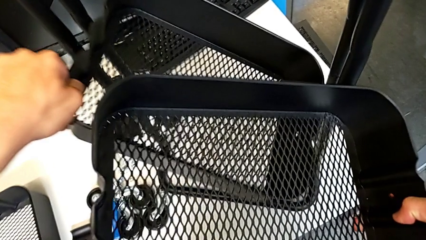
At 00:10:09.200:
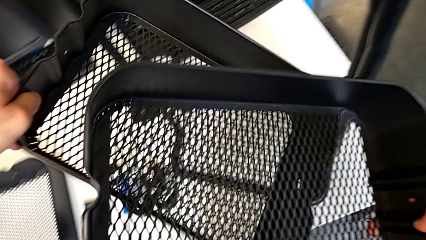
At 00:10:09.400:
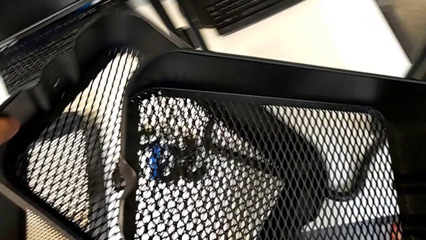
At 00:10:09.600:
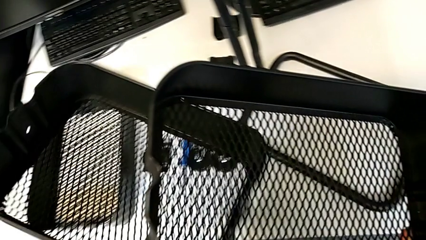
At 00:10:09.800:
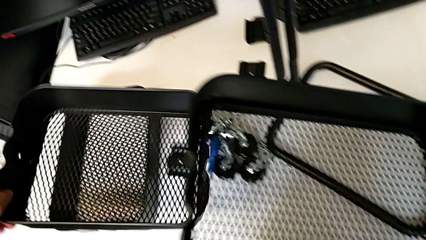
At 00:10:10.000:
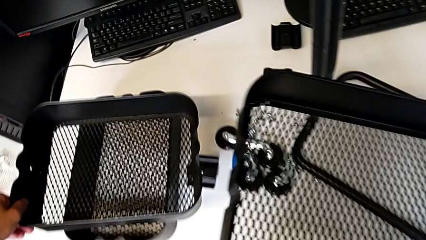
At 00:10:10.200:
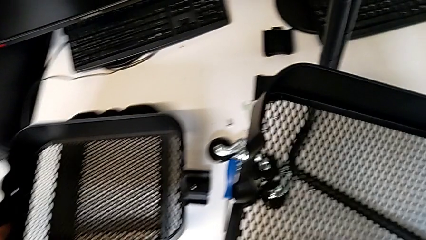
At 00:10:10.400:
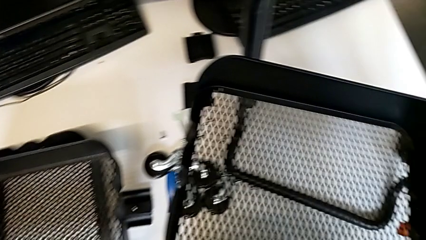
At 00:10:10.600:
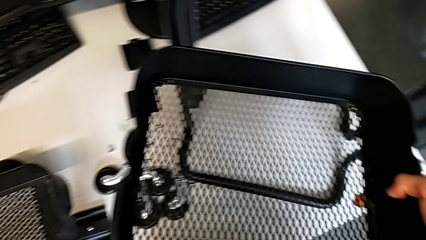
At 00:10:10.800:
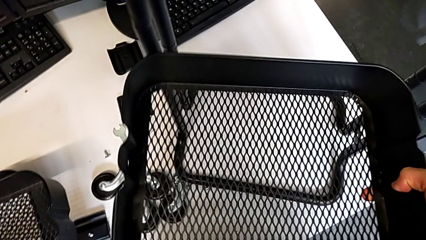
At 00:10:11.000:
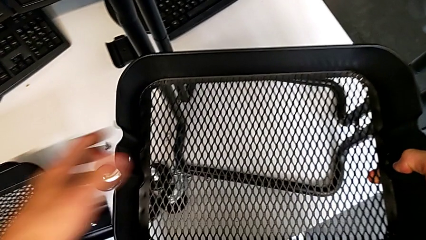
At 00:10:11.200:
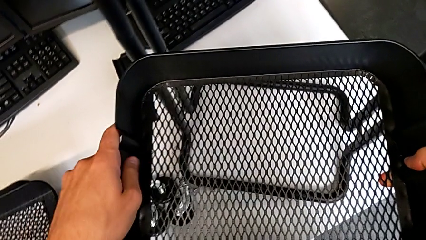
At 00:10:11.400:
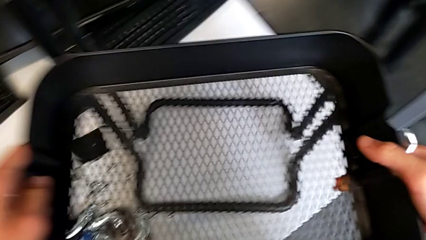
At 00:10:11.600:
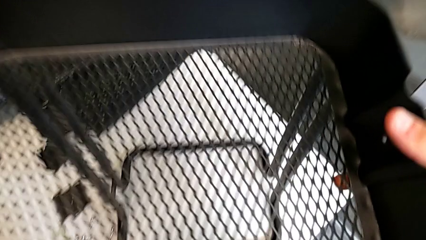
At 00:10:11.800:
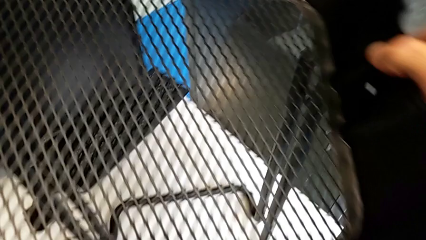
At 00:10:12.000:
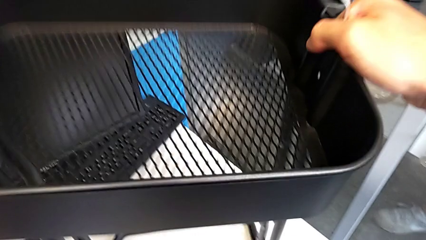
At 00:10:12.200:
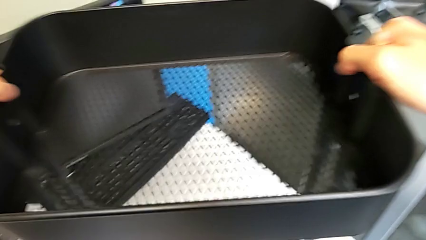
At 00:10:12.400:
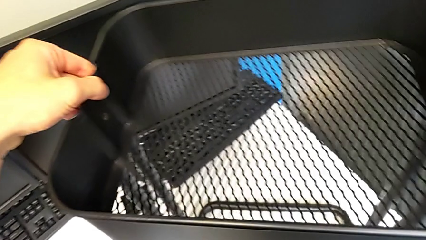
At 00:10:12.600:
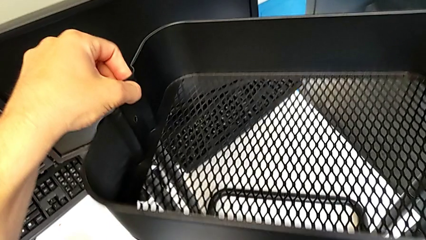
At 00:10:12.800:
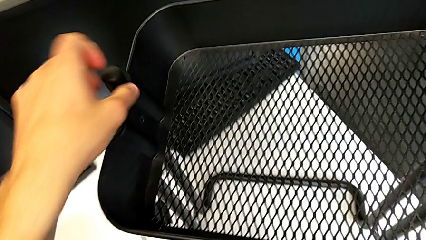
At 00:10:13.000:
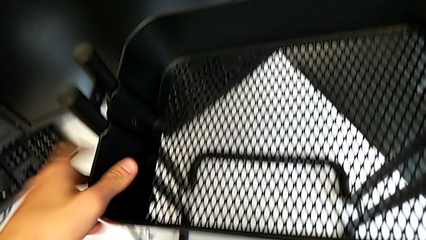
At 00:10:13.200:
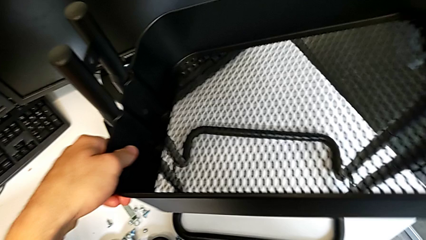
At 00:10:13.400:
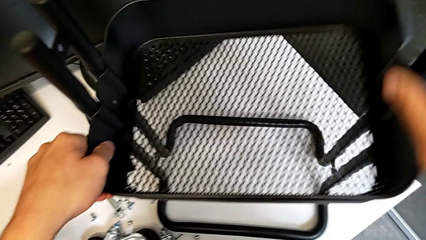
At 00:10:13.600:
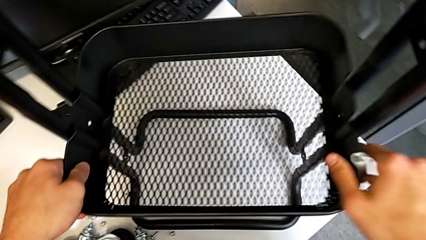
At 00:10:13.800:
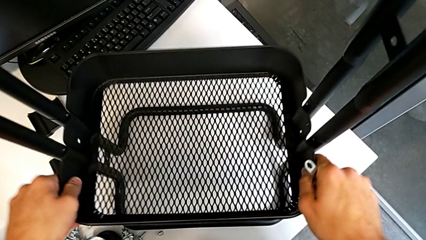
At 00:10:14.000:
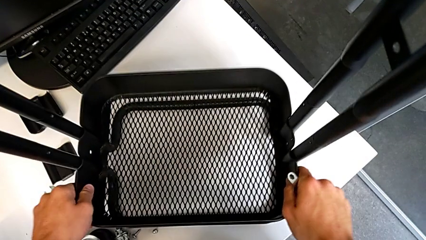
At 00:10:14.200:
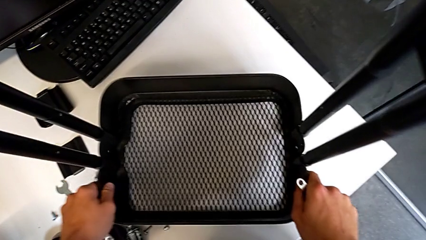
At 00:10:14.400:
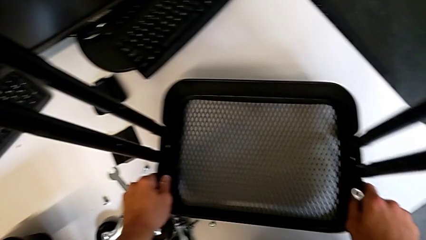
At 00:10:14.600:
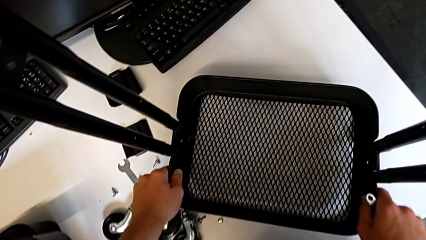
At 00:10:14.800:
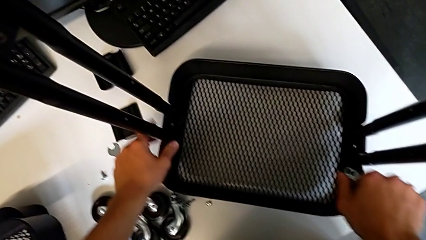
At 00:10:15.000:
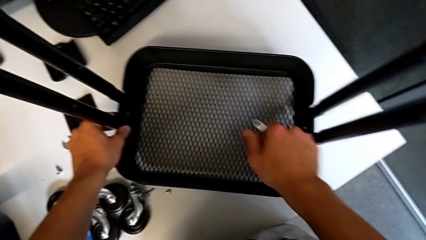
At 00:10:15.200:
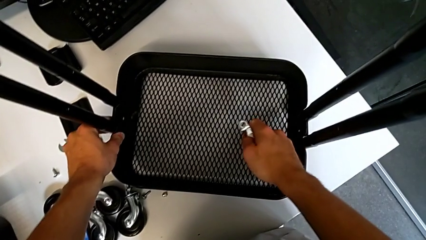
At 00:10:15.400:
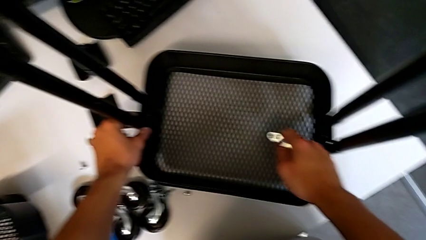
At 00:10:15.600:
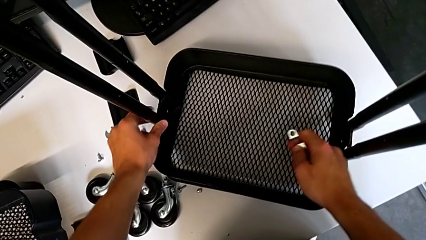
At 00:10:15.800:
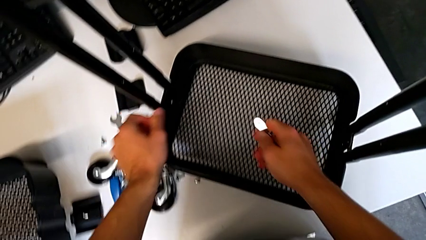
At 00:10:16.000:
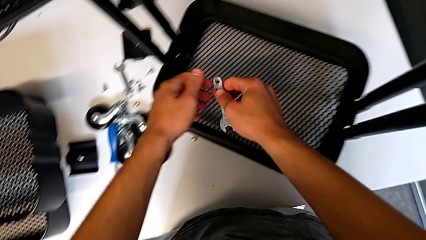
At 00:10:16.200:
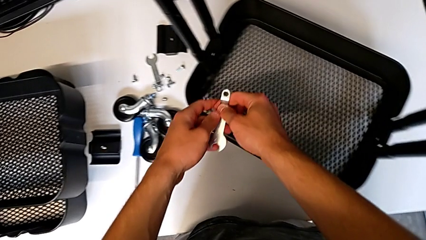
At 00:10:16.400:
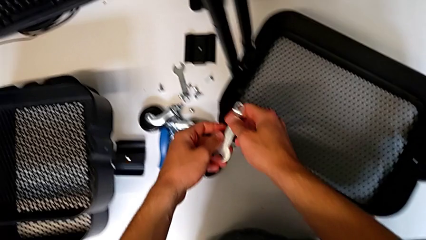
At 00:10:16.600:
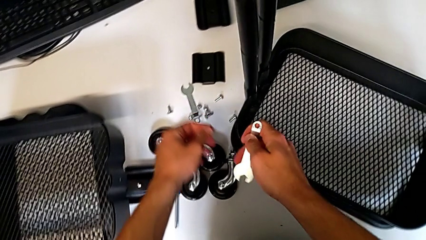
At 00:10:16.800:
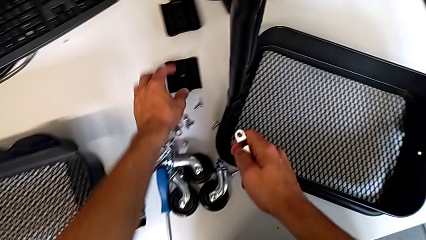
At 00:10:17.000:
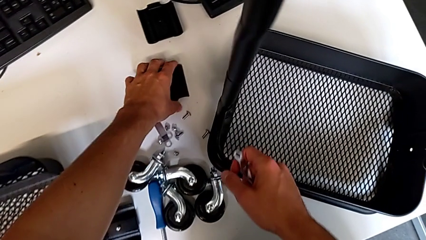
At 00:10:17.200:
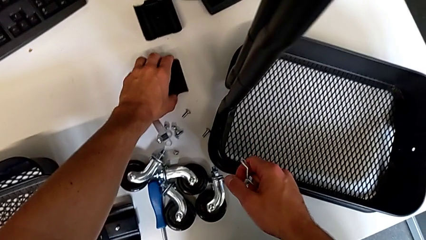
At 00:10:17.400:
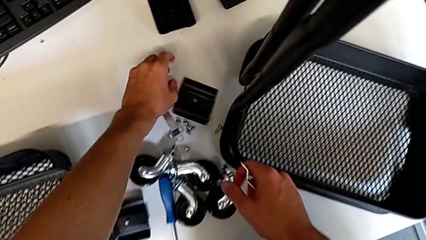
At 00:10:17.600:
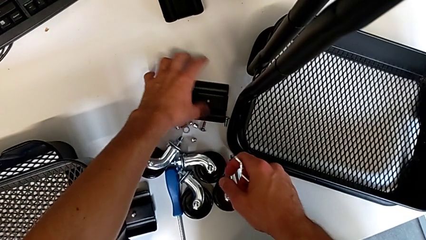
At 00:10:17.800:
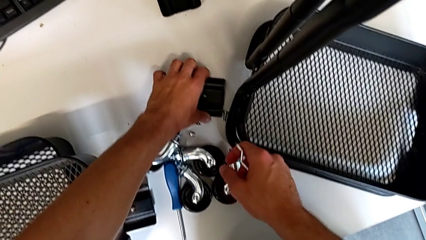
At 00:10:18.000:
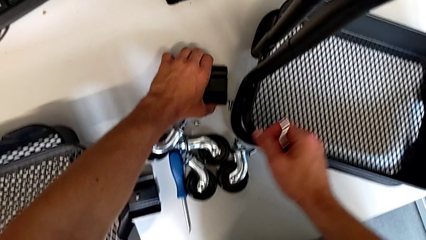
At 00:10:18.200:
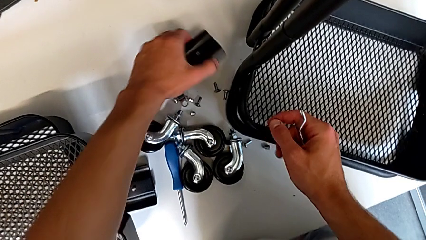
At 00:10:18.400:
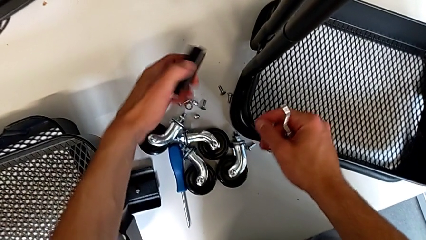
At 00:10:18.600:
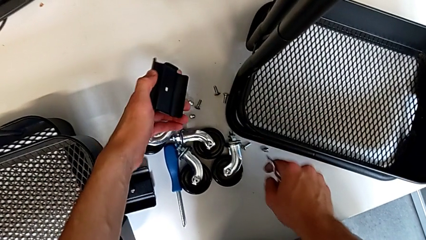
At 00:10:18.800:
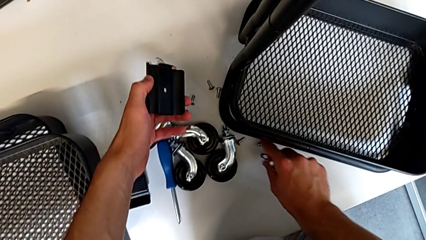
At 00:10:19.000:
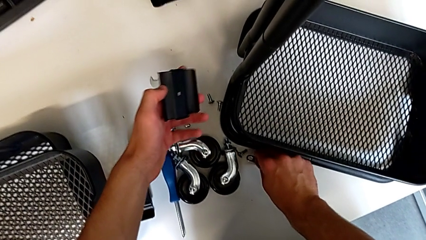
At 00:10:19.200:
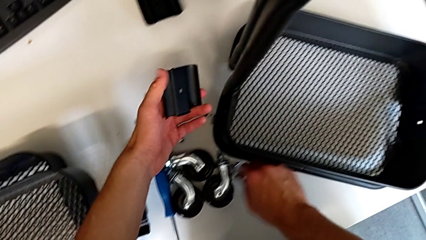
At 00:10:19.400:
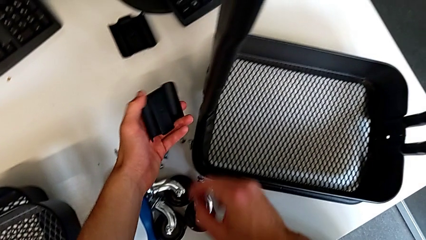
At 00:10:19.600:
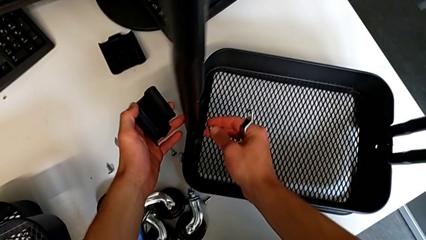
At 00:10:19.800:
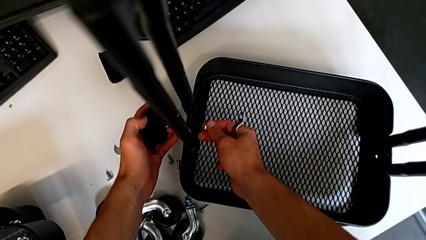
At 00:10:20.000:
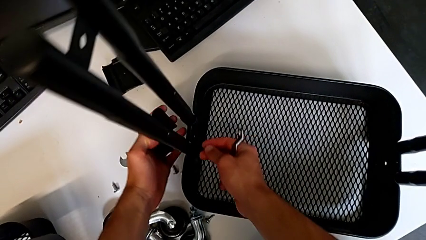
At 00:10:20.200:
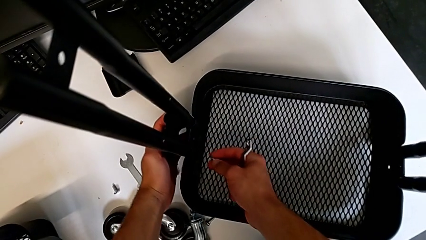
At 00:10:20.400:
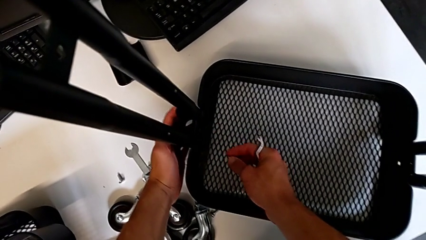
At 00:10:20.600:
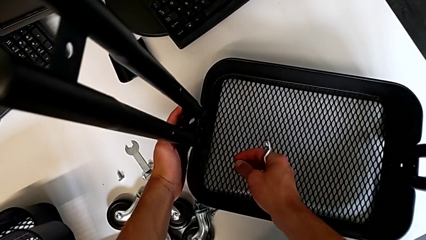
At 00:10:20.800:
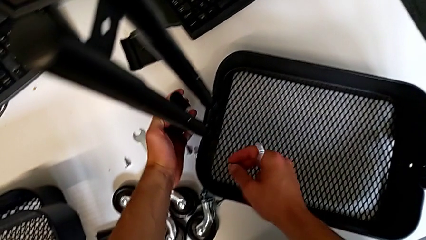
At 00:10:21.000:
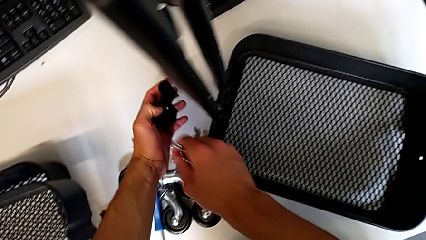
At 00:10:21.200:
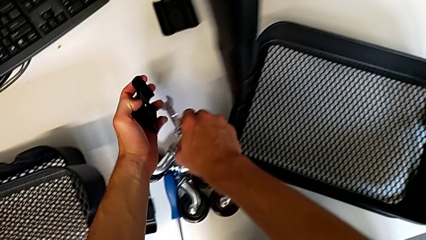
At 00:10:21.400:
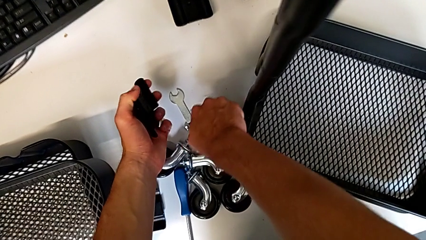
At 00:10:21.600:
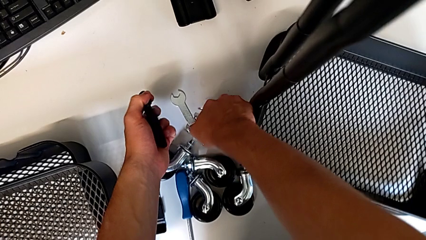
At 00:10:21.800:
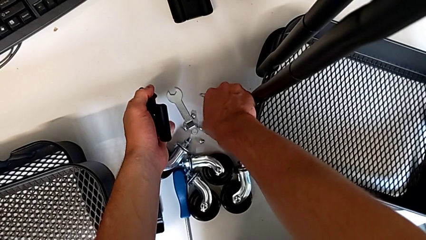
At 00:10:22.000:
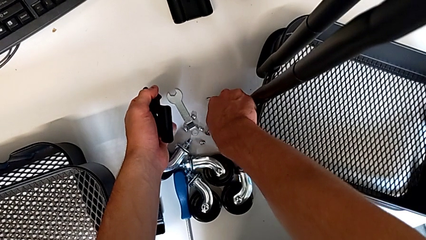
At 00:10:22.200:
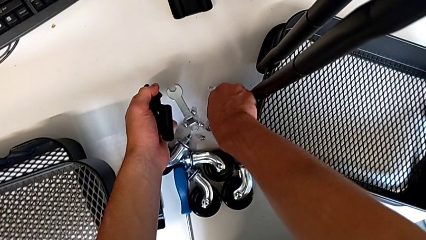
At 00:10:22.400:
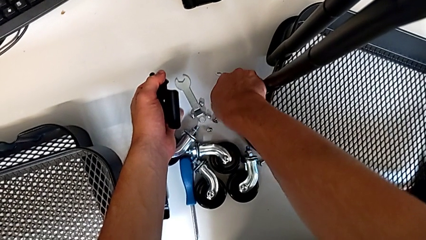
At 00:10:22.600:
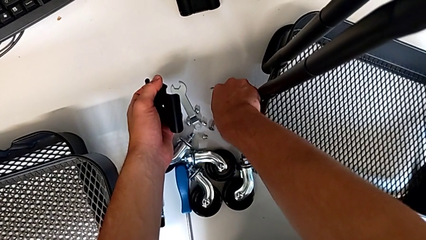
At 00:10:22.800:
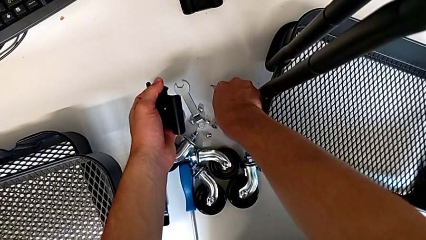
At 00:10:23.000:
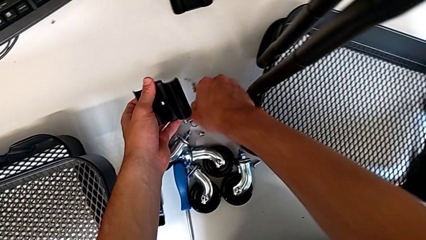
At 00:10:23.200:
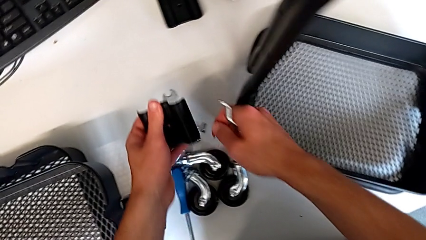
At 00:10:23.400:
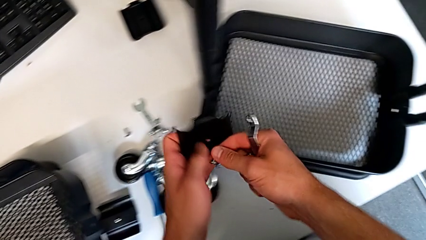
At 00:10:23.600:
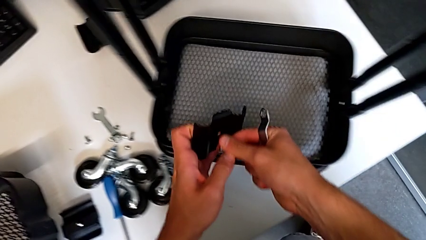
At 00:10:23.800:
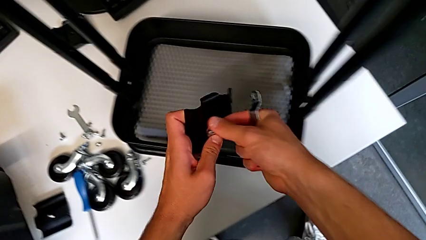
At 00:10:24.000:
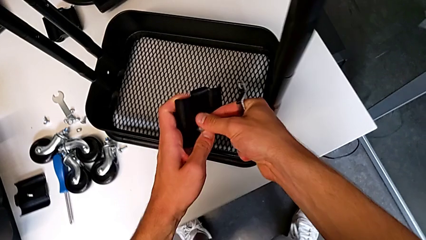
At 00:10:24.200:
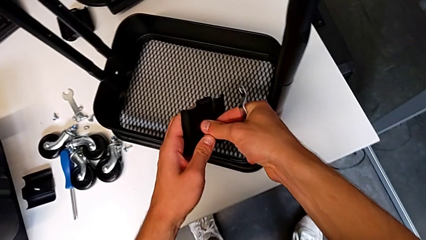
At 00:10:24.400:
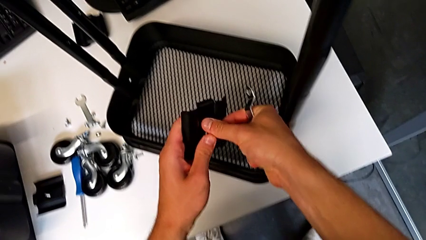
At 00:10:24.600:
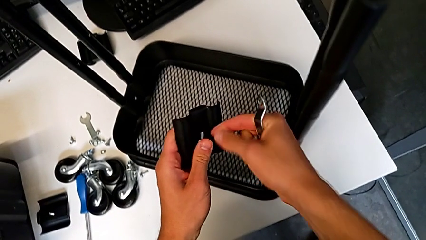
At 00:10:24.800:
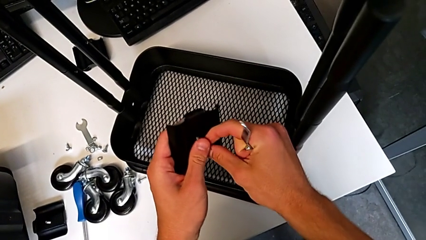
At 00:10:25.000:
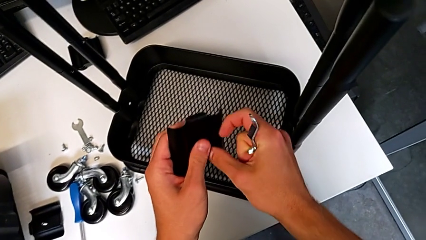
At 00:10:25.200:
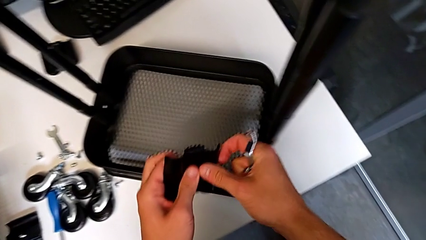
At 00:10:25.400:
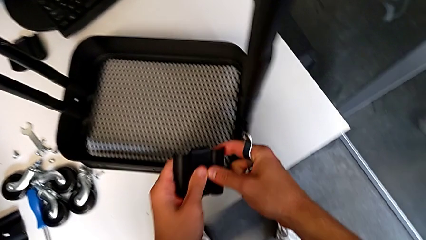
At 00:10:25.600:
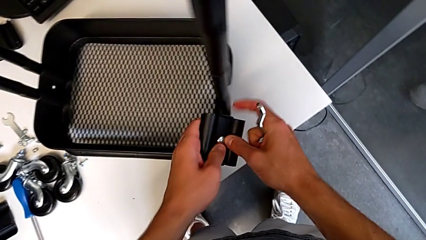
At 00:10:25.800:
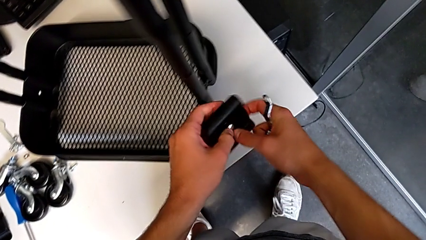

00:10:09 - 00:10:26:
The camera wearer is assembling the first tray. They place the grid tray, approach the half frame, assemble the grid tray, hold the hexagonal wrench, grab the bracket, approach the utility cart, grab the screw, insert it and rotate the bracket.
